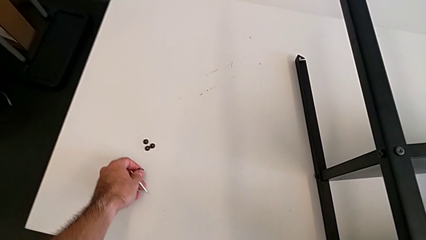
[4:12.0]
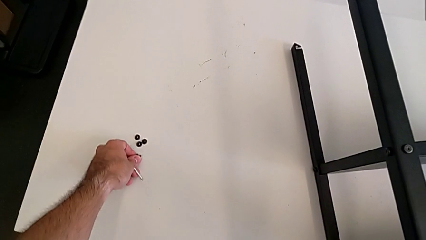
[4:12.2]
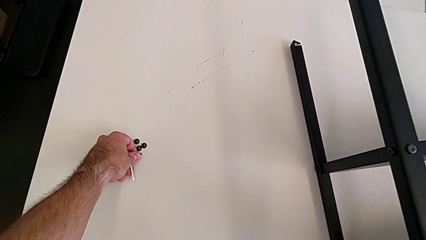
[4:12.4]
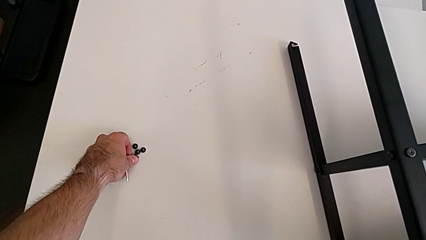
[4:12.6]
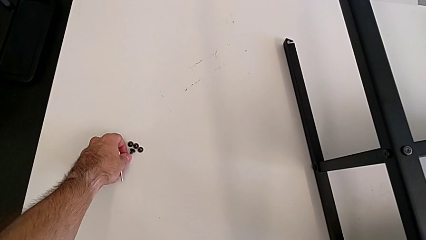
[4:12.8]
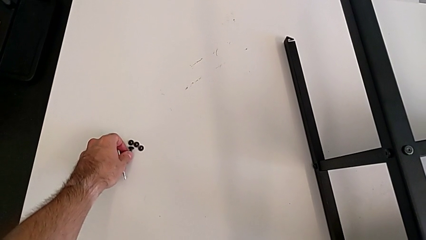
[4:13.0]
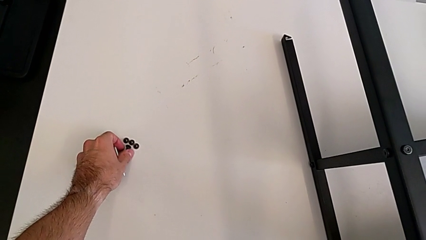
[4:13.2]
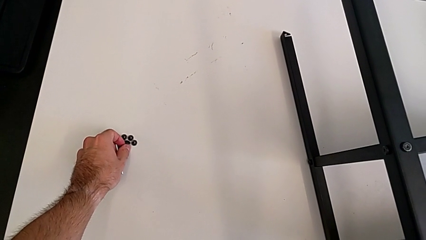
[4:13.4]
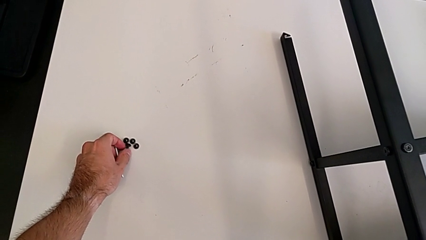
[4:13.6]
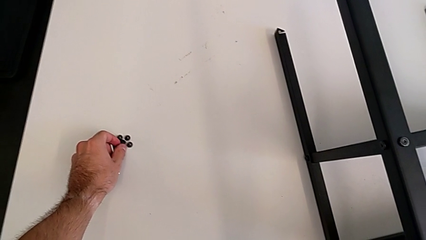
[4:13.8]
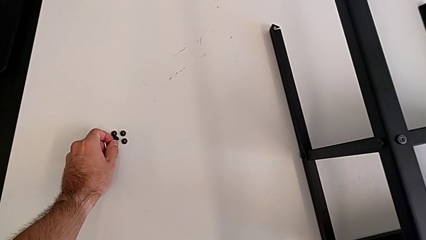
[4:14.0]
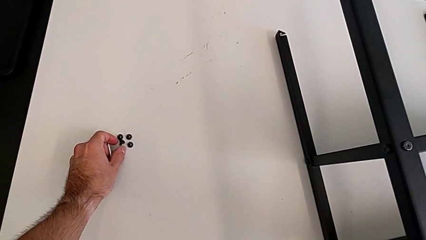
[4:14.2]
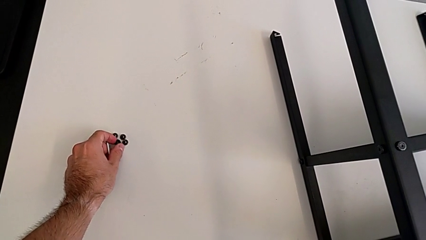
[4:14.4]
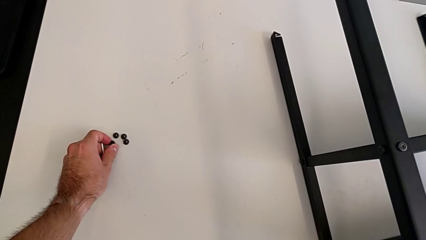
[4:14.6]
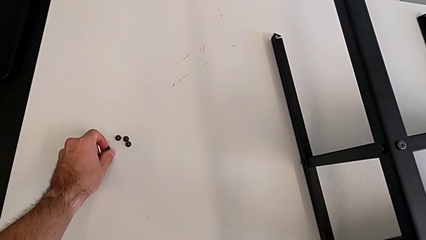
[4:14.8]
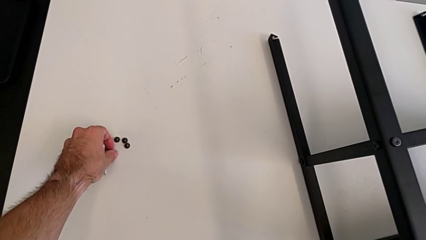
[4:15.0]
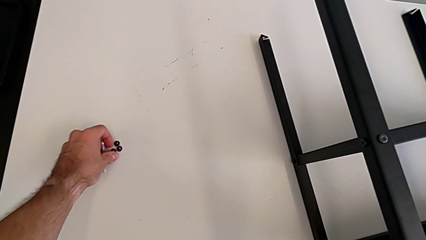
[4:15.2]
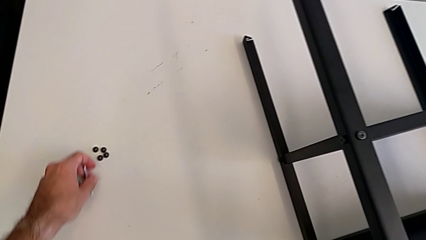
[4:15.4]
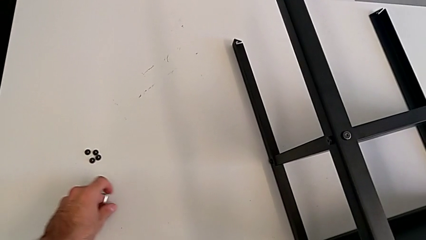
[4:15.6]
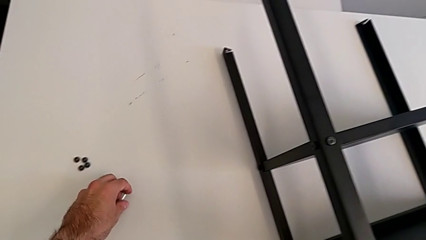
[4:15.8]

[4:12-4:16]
The camera wearer is unscrewing the top shelf using an Allen key. They place the hex socket head and align it.

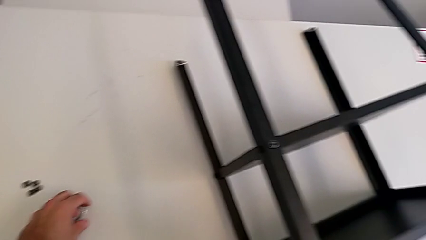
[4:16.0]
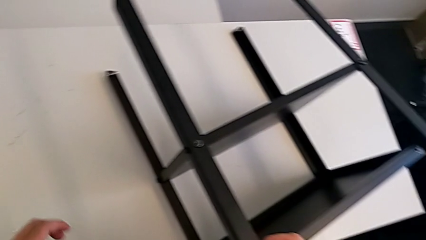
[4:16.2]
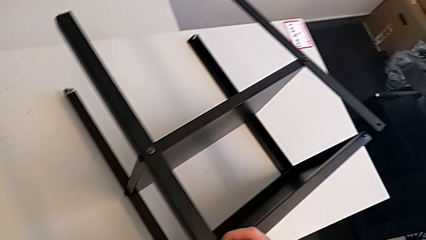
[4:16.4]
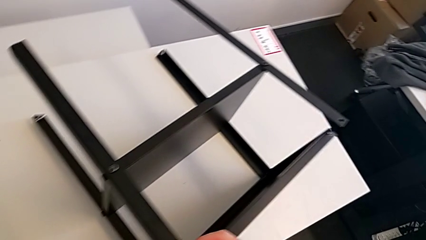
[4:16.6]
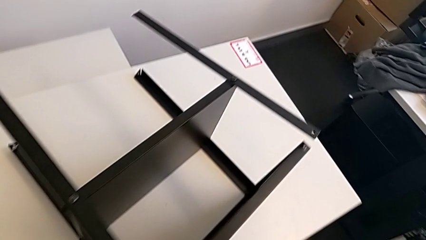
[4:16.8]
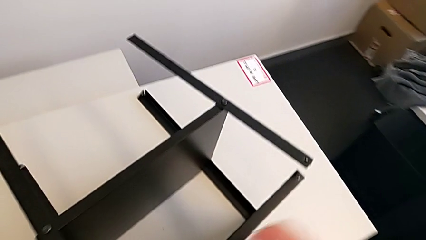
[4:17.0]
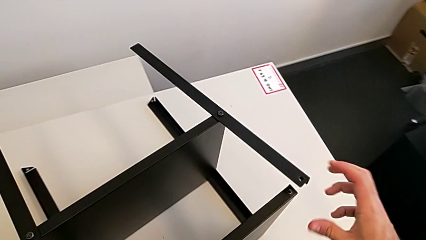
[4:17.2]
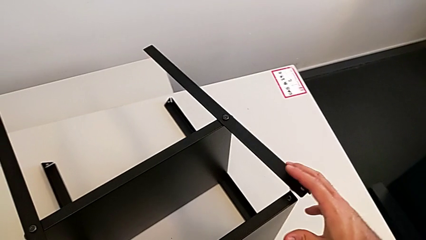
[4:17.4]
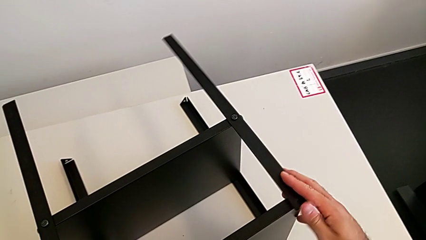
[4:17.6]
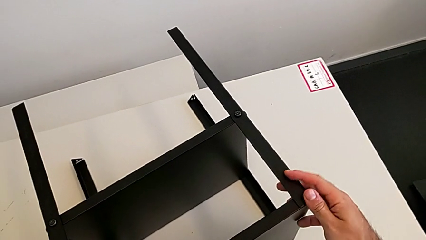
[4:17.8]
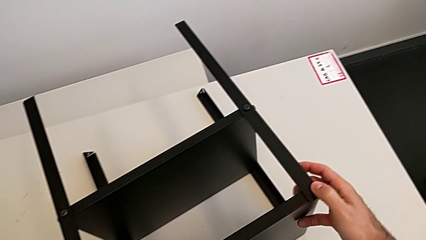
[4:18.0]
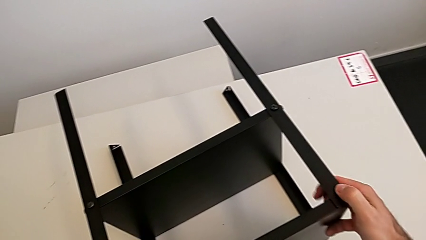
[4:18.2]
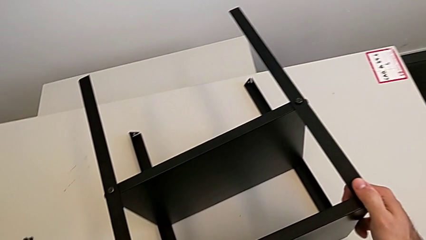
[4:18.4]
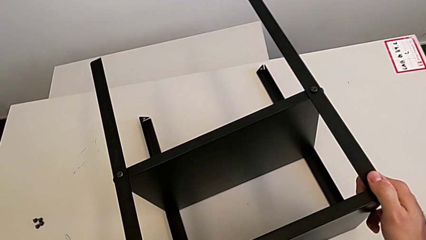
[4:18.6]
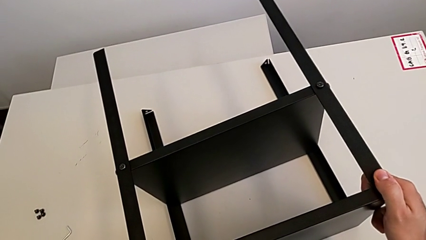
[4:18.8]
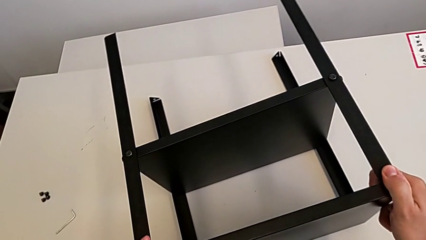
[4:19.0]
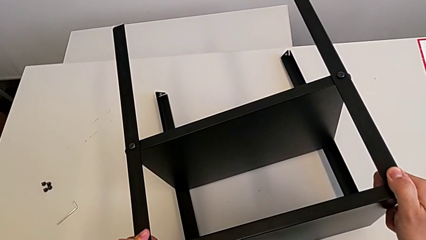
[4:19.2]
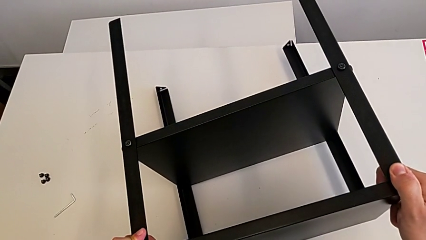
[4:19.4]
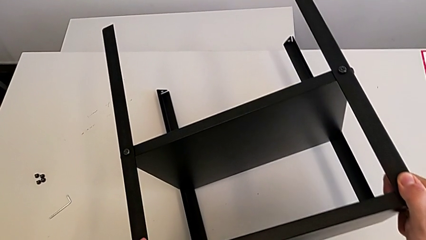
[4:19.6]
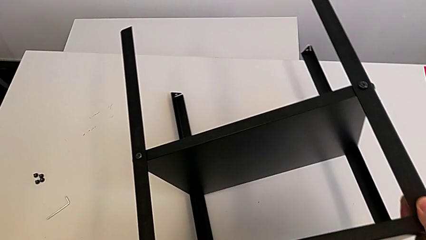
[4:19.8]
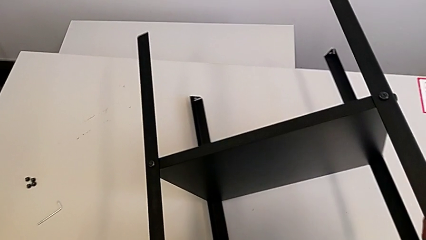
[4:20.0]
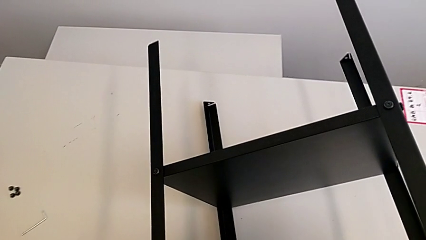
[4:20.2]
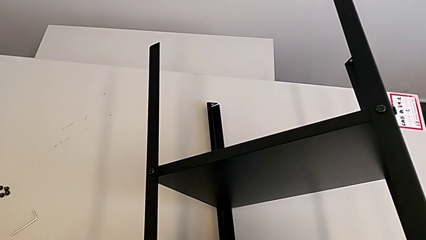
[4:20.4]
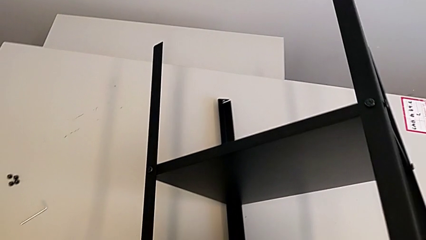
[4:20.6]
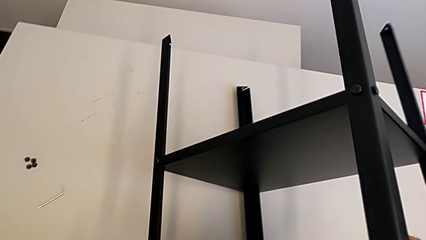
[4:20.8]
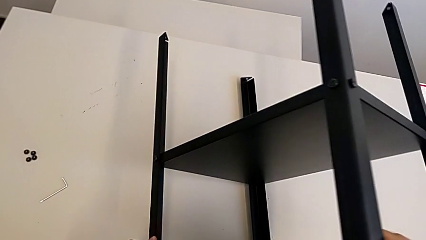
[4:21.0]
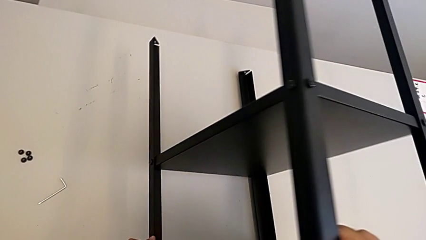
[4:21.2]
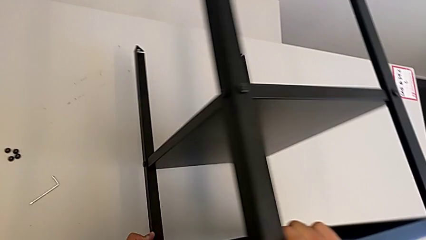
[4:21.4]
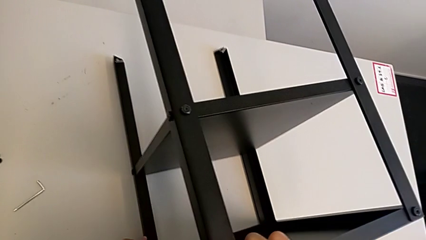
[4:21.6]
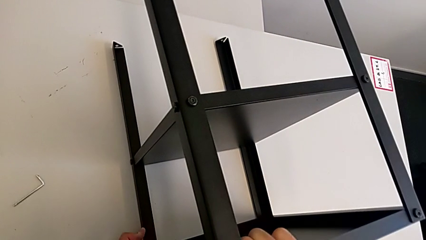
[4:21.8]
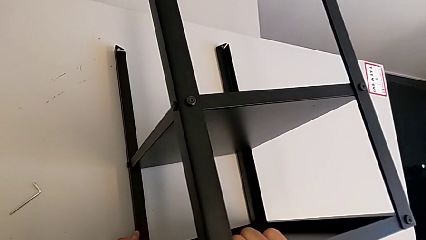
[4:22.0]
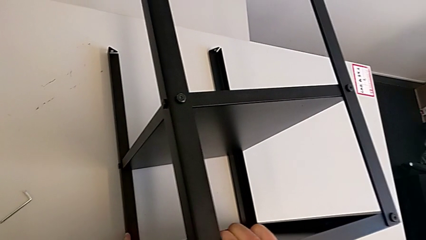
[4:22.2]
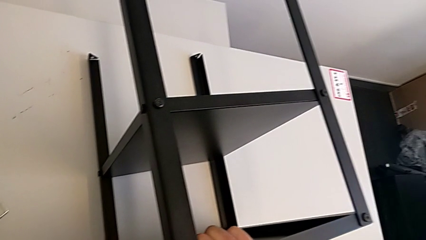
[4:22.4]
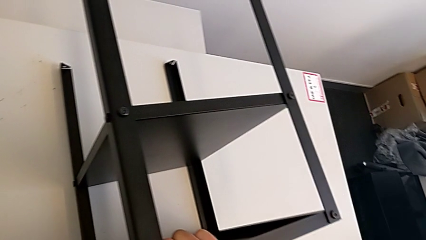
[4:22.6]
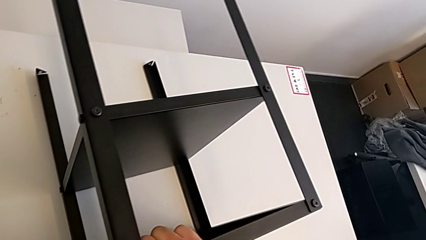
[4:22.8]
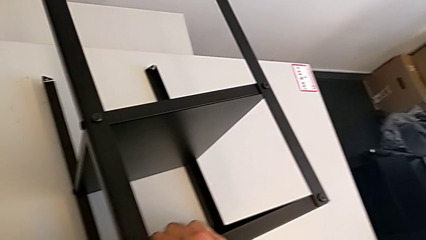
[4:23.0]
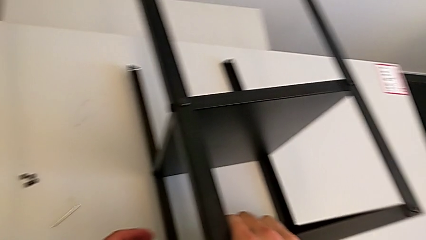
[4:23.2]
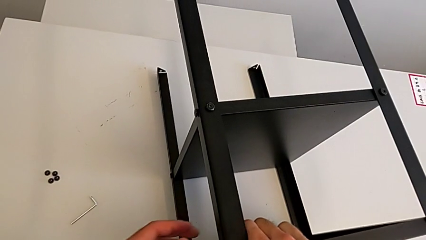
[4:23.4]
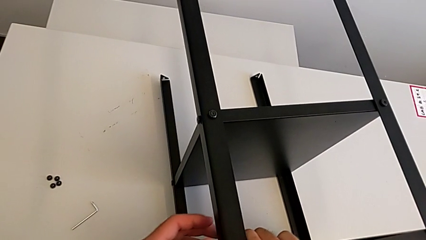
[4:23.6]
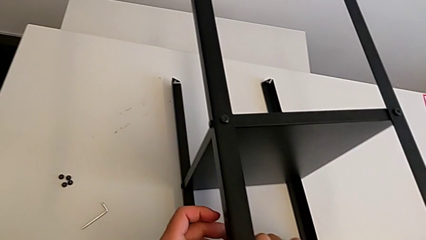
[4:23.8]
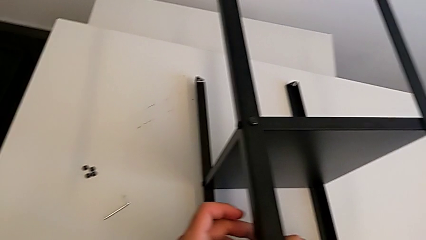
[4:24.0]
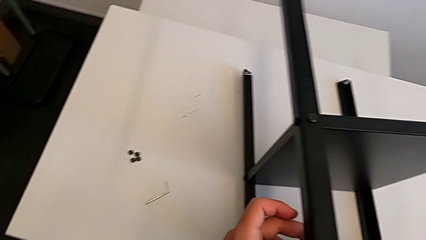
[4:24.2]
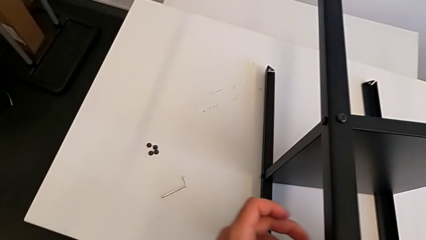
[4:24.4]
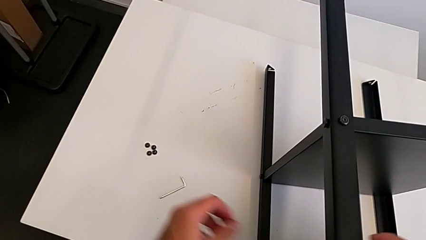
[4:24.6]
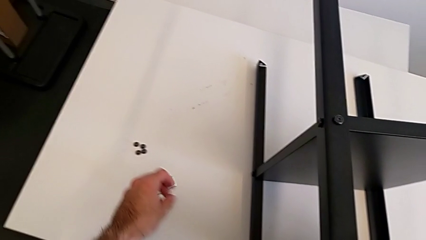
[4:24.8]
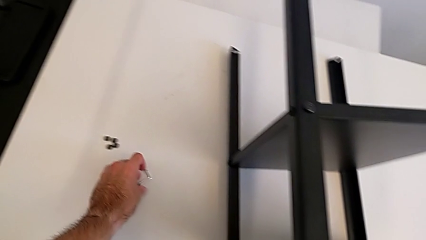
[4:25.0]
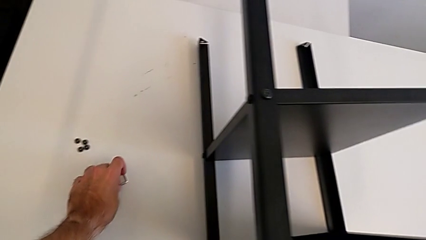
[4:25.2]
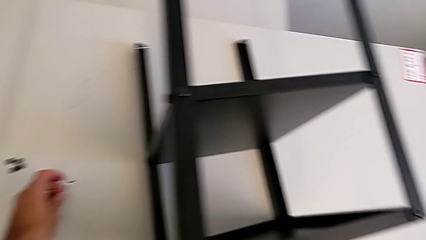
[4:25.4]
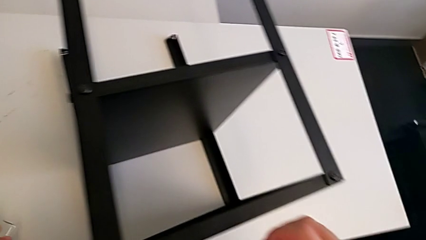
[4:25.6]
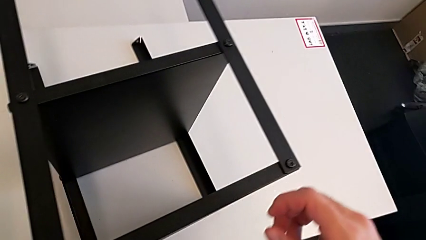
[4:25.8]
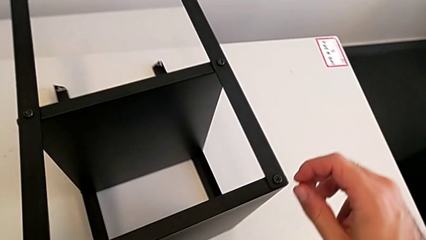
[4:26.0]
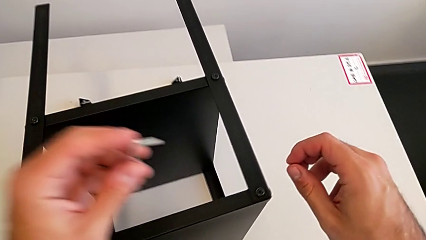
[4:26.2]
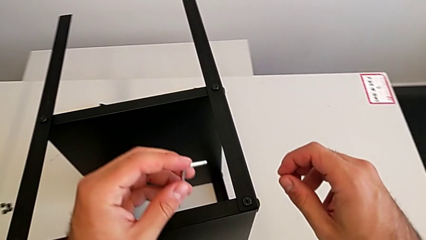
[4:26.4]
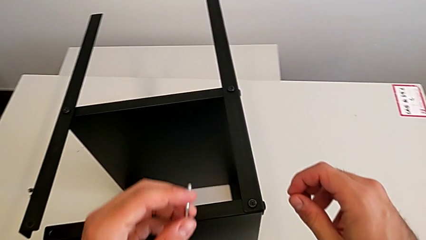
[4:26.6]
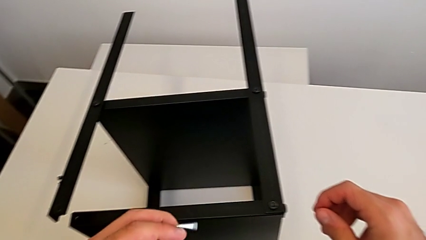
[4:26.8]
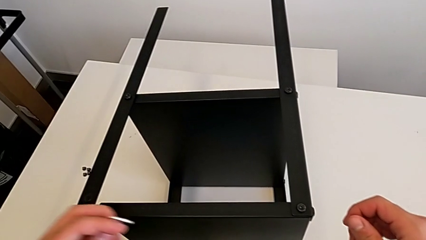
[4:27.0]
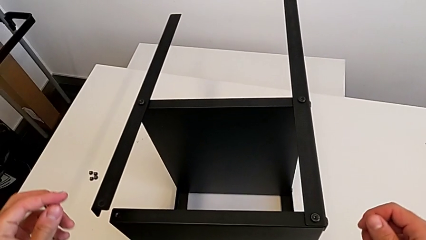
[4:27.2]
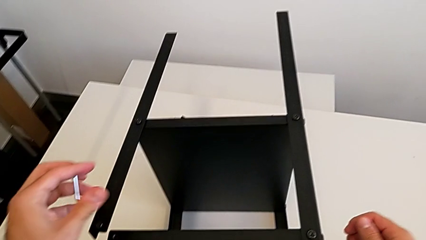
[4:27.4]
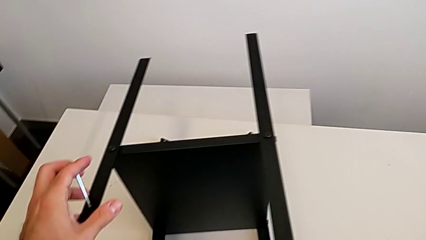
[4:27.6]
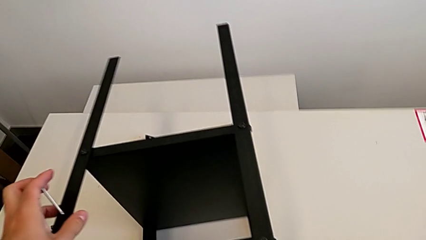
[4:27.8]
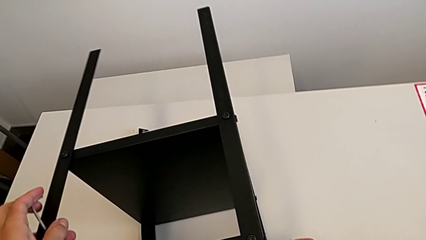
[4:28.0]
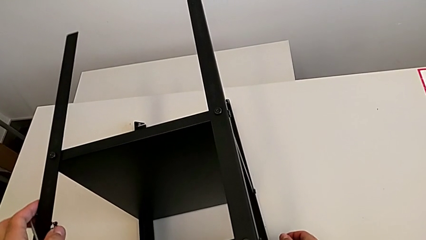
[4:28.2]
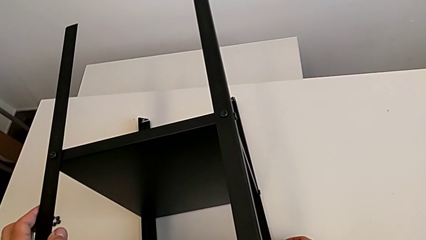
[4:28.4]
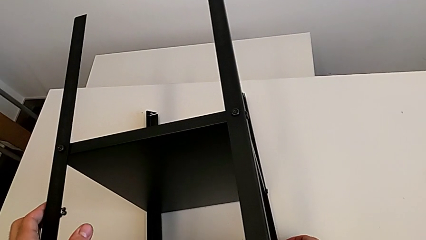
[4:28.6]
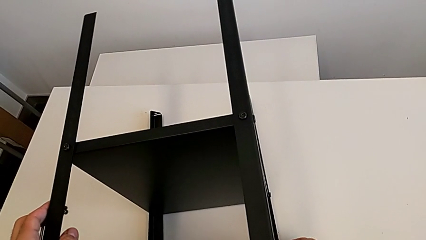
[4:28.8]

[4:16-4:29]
The camera wearer is rotating Knarrevik. They place the Allen wrench, grab the nightstand, rotate it, place it, grab the Allen wrench and begin to rotate the nightstand.
